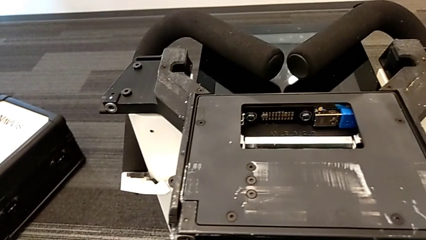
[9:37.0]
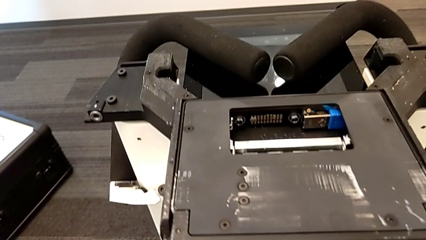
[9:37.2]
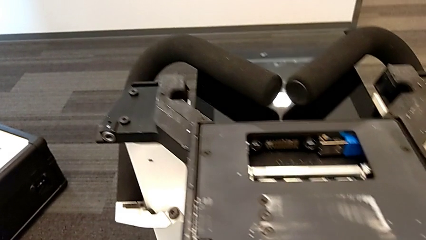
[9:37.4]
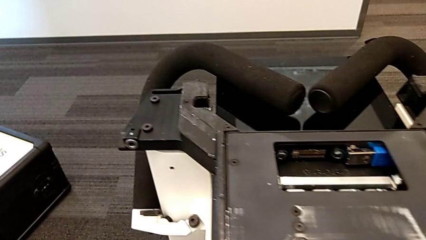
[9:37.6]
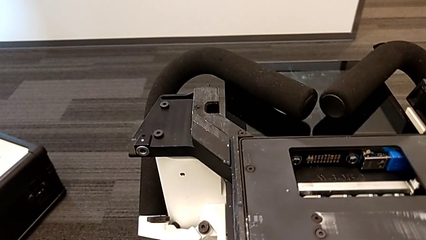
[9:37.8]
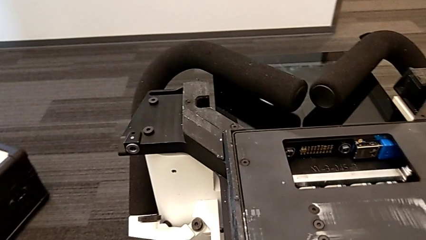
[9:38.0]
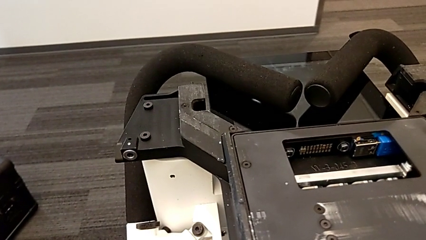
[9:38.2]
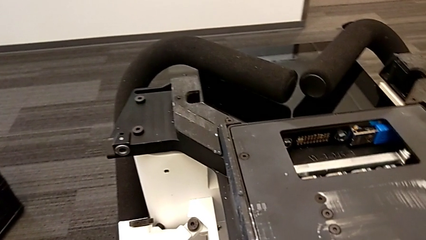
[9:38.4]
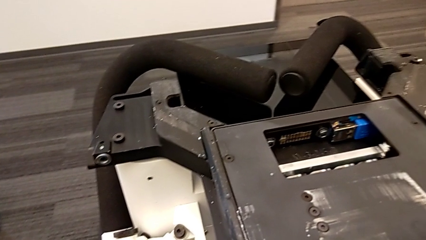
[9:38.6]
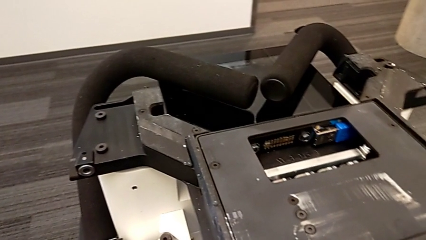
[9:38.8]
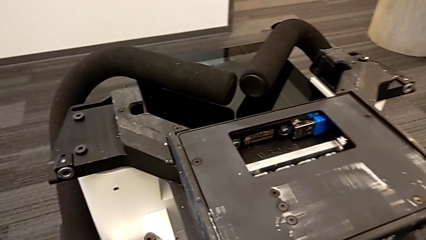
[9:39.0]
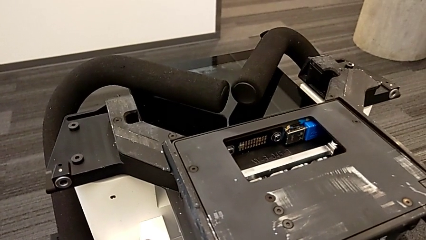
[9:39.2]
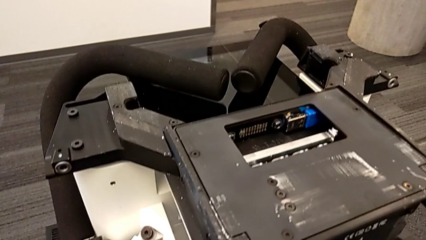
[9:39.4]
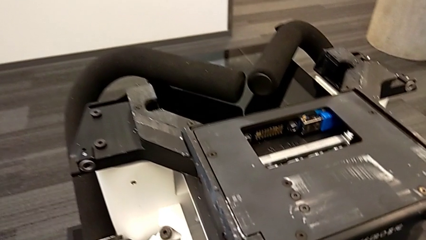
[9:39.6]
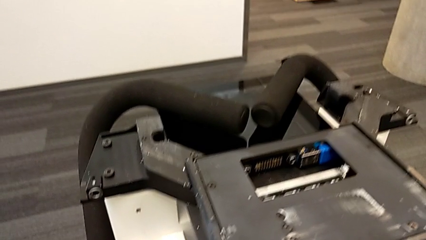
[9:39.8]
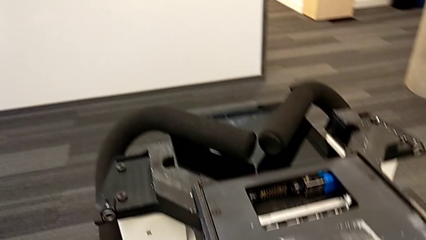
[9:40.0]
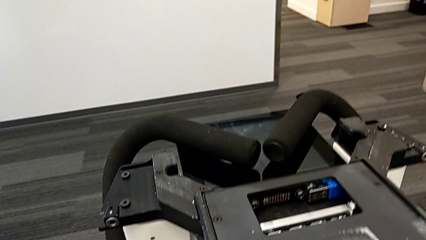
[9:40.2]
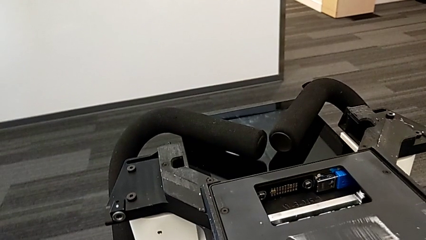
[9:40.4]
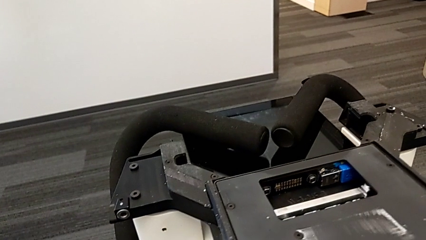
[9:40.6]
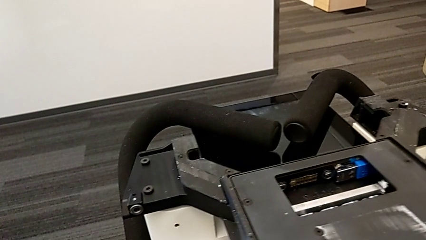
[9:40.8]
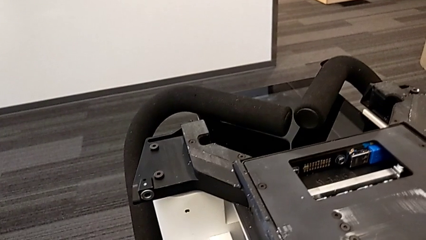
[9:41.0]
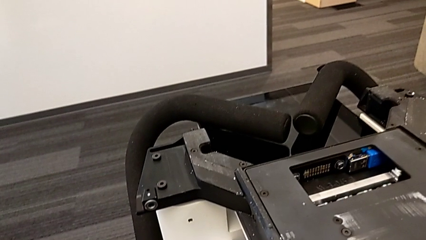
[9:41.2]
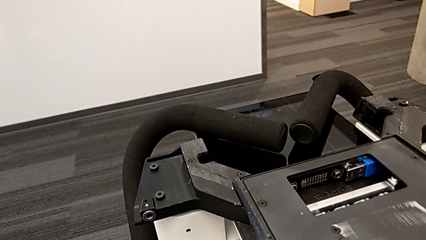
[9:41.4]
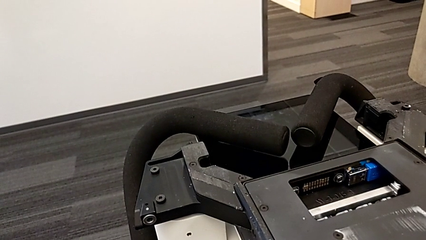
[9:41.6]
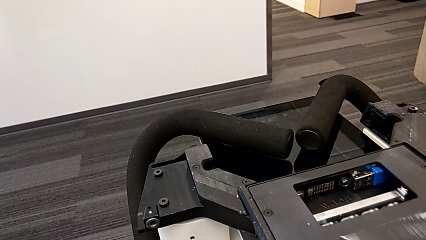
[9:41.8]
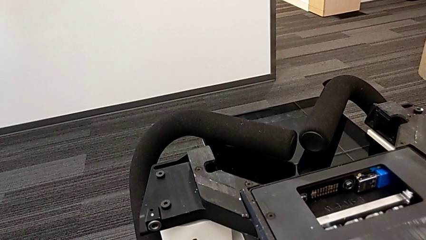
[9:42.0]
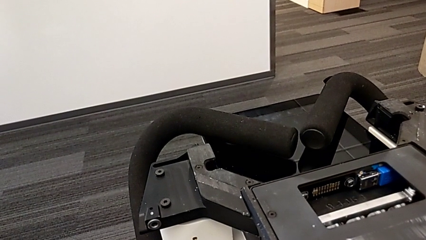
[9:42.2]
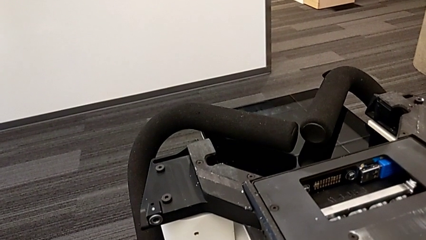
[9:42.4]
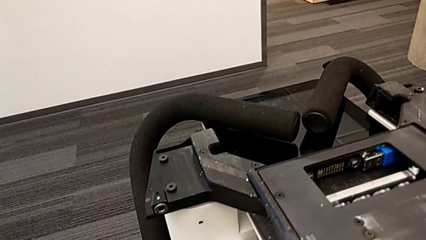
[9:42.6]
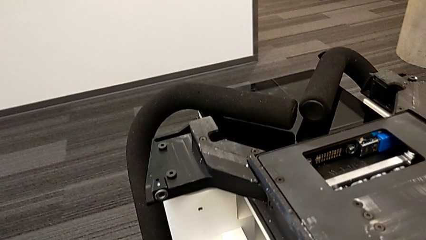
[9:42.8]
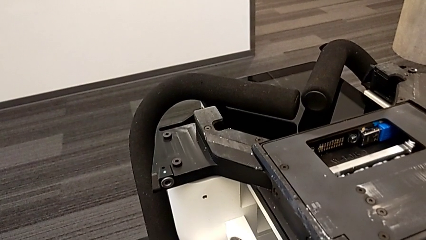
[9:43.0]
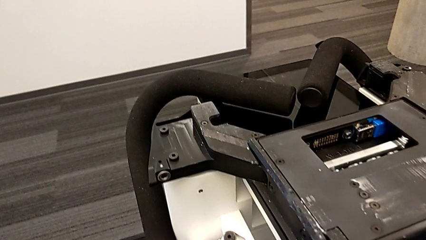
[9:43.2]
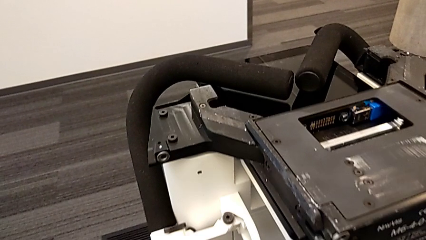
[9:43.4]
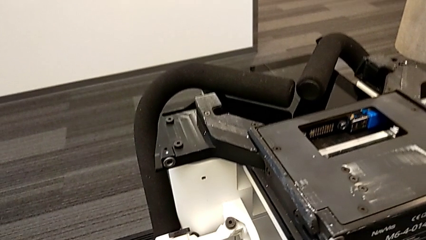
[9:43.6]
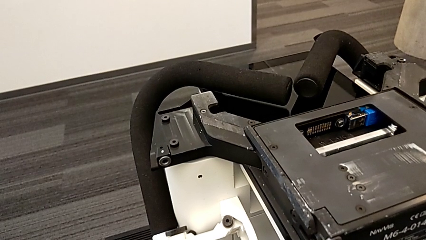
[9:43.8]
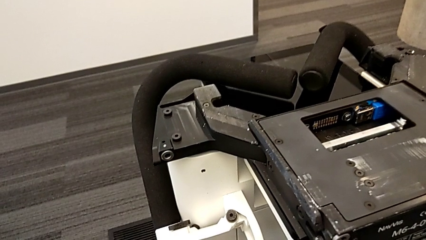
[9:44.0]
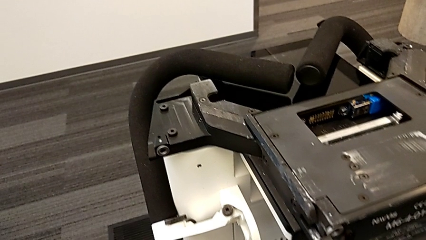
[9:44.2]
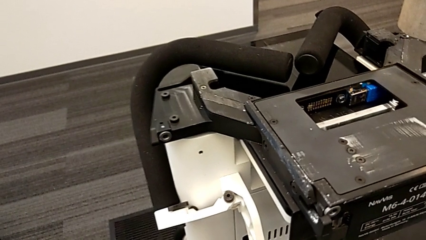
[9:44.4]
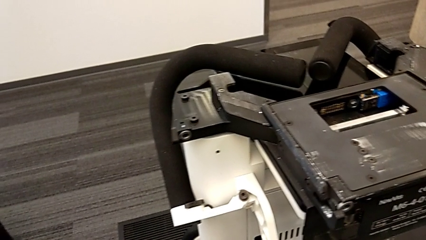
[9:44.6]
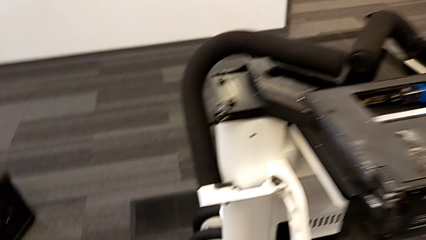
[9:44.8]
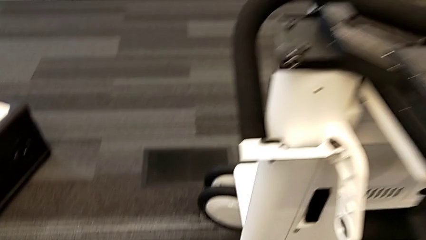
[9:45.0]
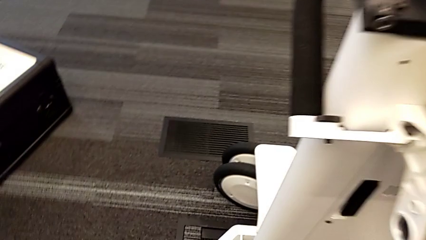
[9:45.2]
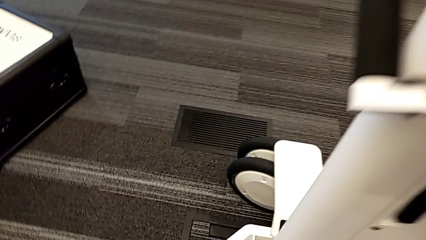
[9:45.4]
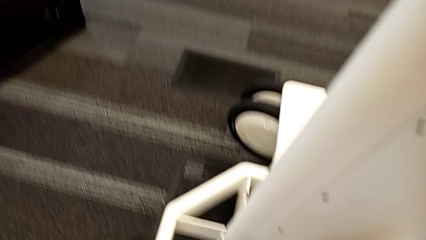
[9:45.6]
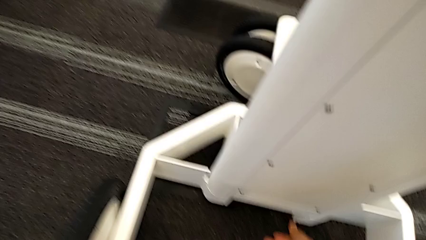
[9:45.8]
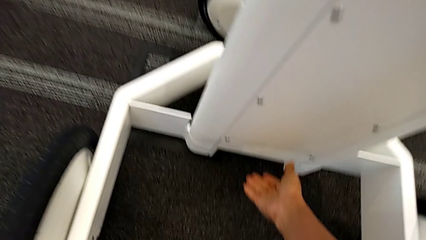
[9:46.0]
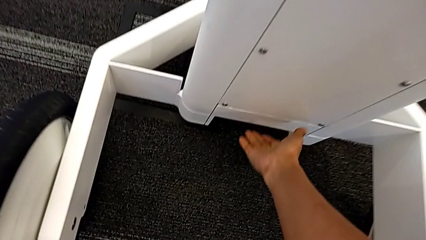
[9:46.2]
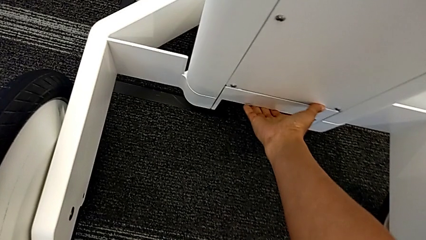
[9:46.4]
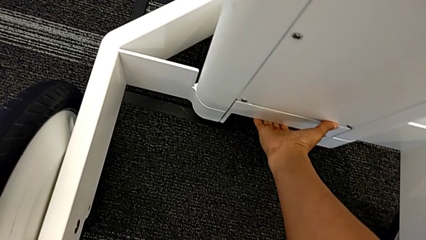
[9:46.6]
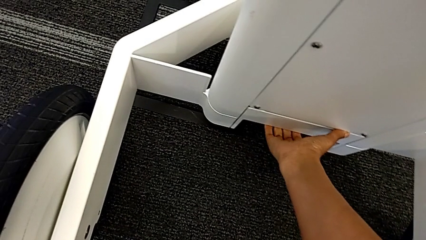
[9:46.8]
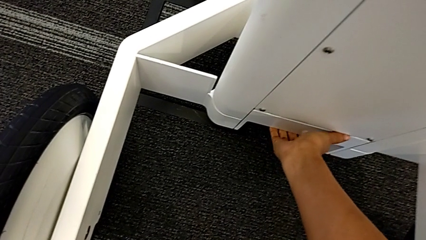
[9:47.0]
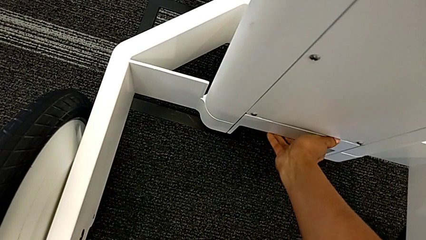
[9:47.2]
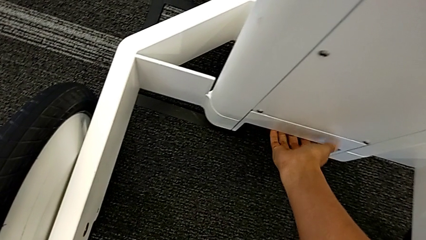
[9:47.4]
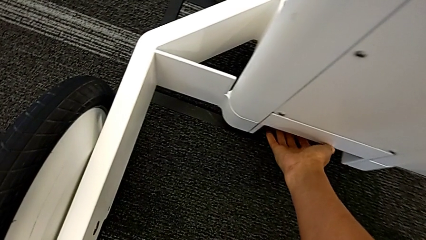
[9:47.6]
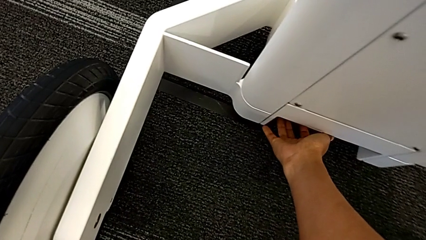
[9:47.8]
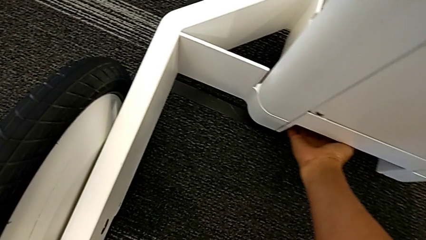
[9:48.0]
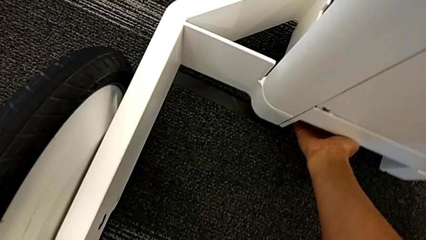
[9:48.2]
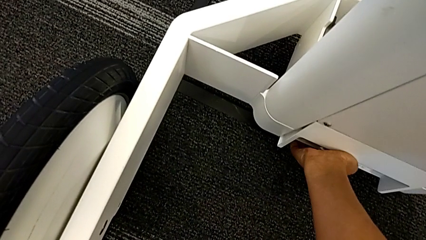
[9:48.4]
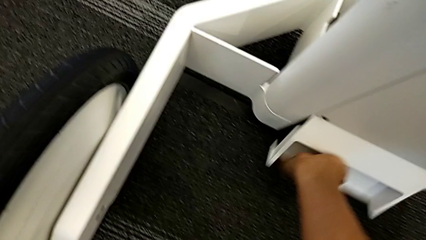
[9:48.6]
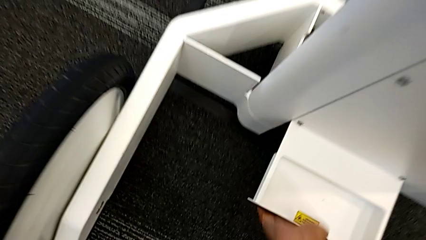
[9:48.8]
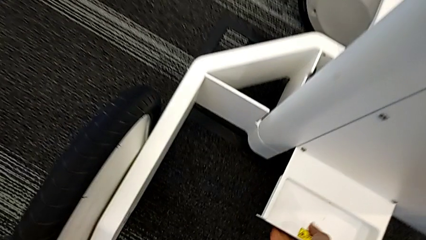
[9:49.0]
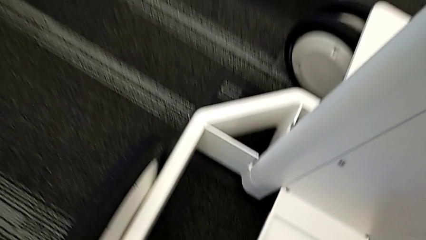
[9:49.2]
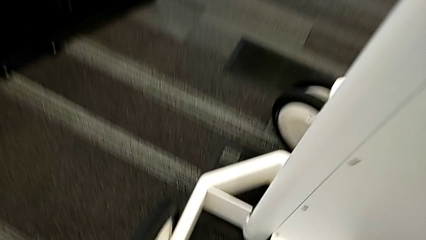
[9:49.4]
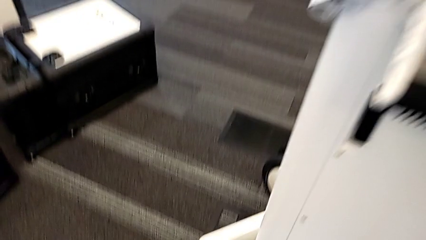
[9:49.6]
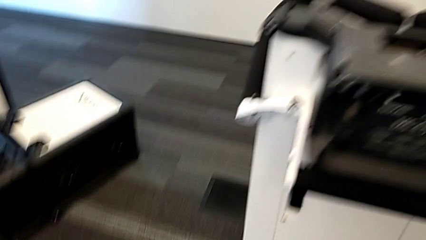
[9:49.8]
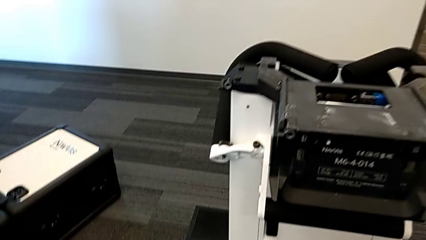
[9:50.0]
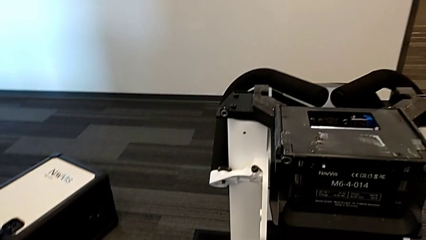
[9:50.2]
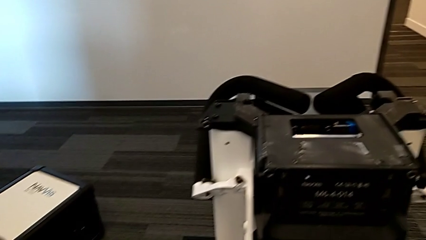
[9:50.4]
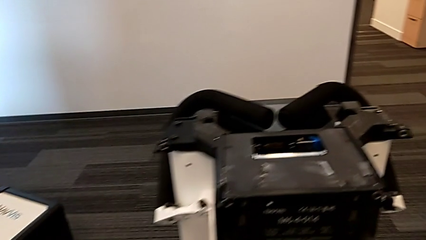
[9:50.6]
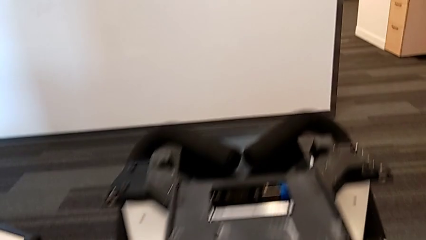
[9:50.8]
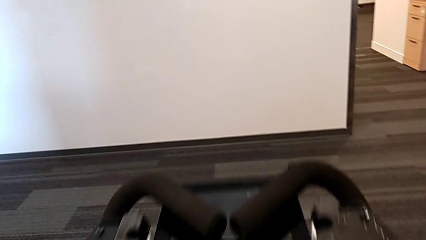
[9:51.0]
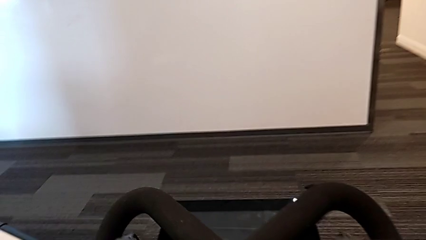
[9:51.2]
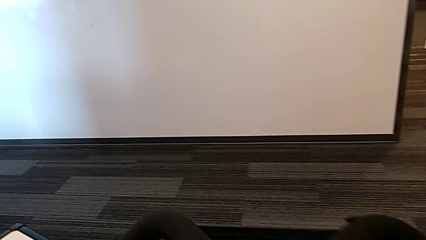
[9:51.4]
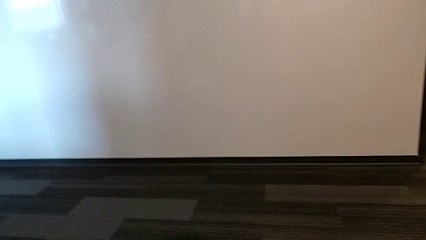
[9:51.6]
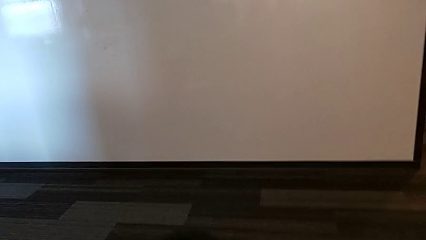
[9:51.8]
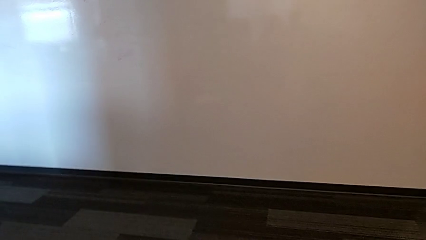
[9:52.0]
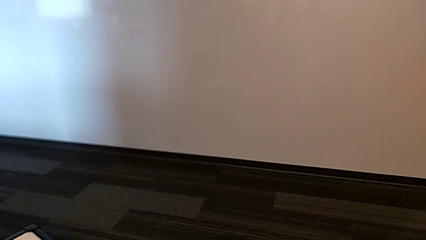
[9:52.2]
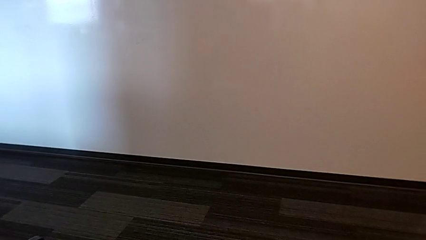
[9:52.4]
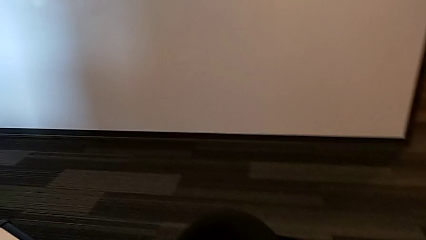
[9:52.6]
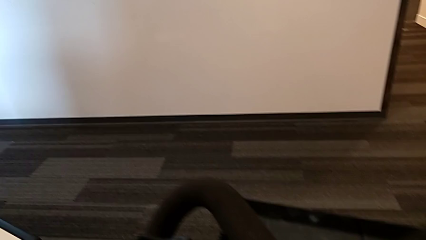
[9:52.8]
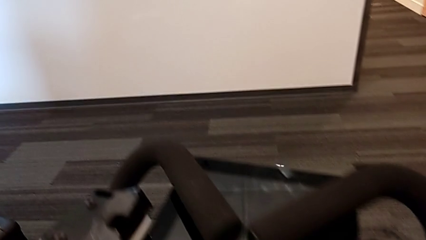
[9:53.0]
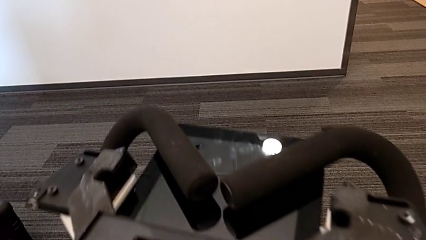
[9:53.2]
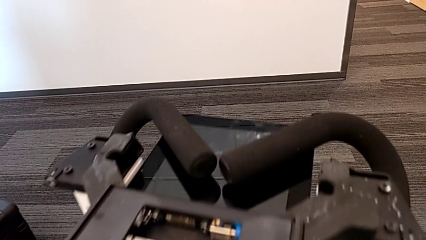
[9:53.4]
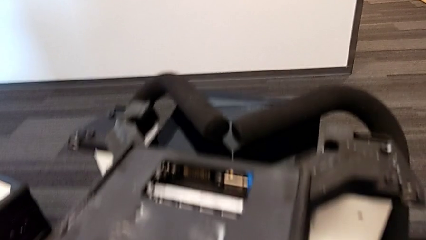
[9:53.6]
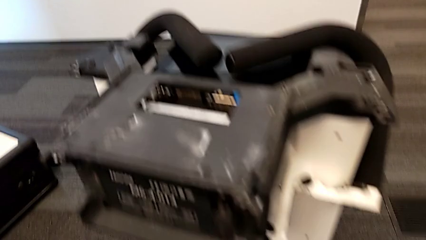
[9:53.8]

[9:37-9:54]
The camera wearer is disassembling the body of the M6. They keep pulling the lever and begin to lift the M6 body.
